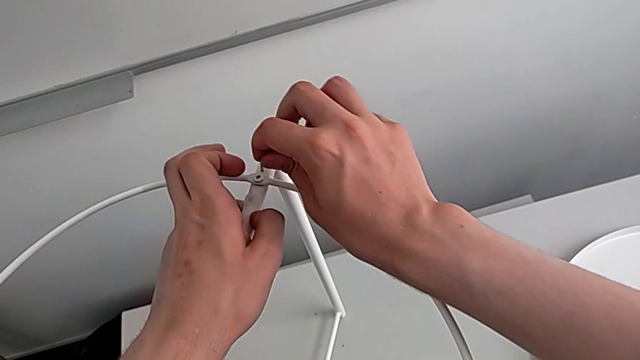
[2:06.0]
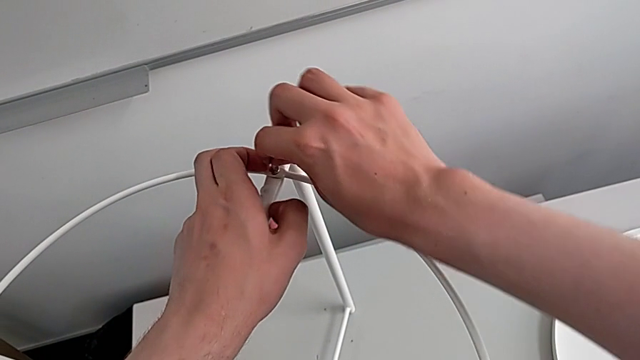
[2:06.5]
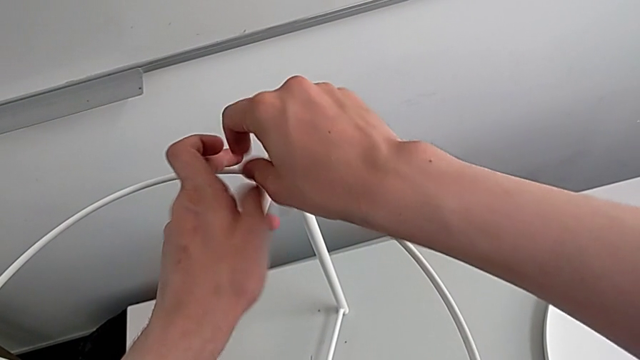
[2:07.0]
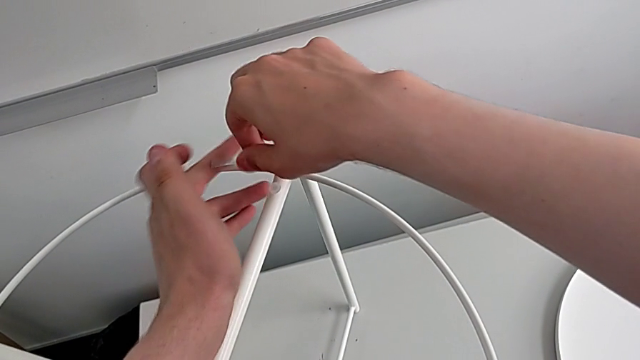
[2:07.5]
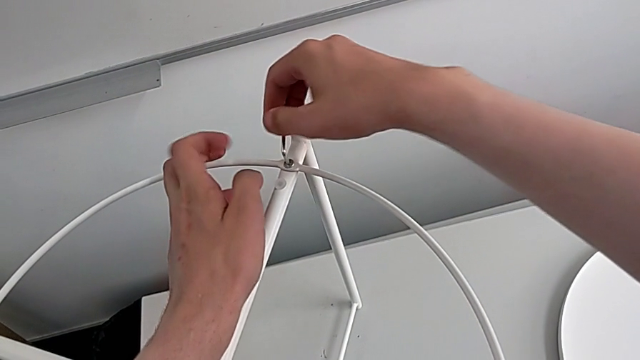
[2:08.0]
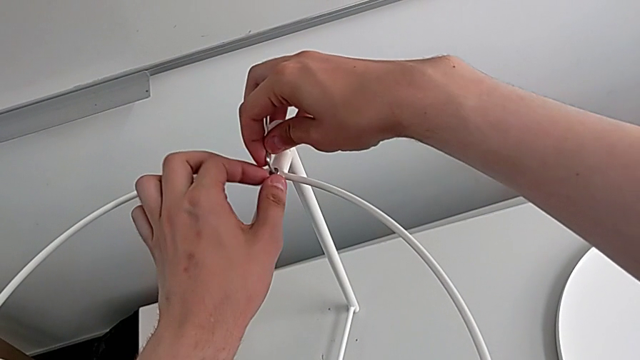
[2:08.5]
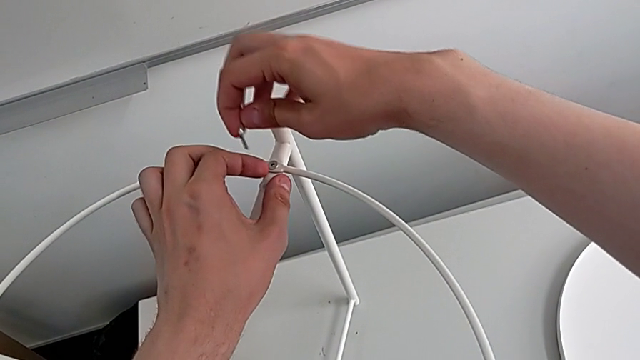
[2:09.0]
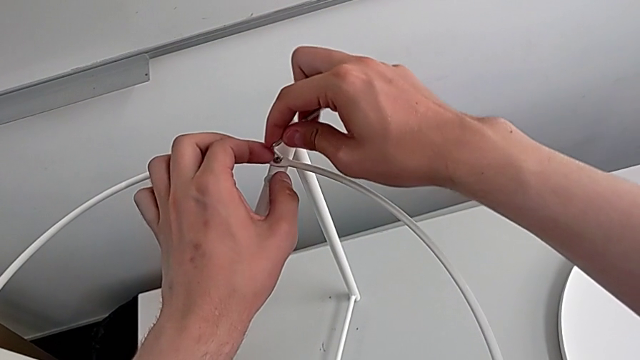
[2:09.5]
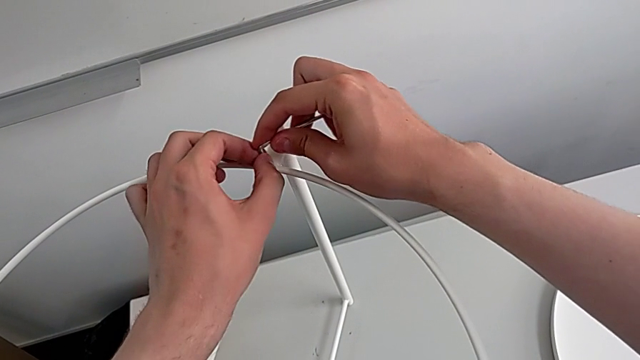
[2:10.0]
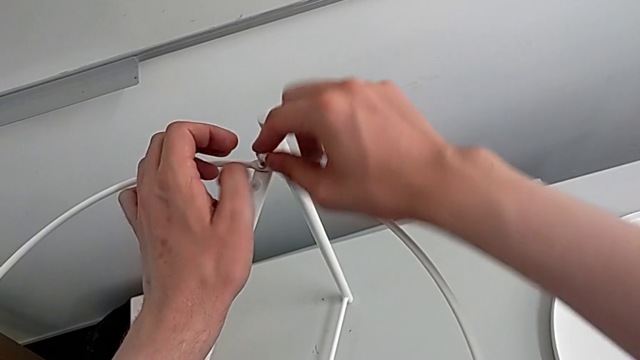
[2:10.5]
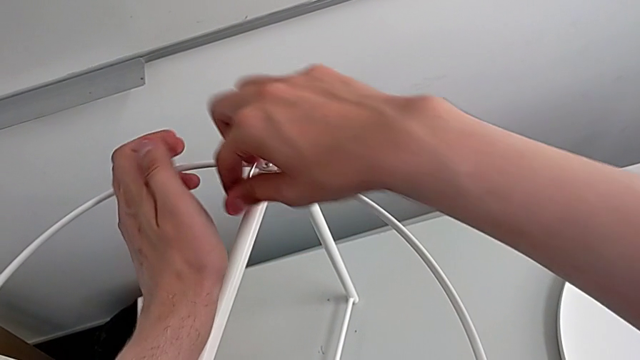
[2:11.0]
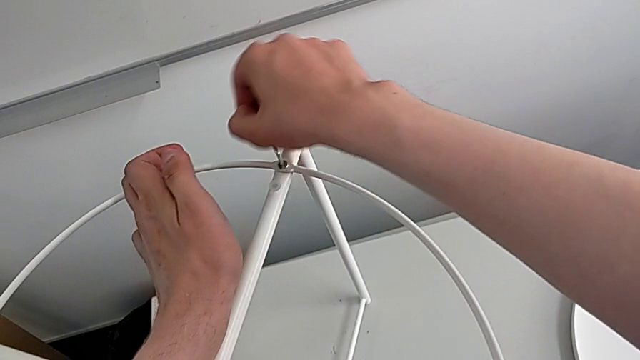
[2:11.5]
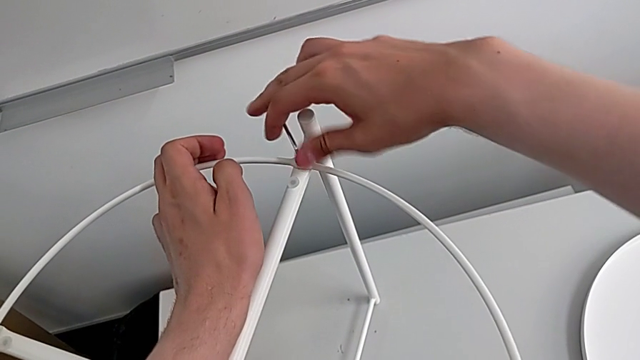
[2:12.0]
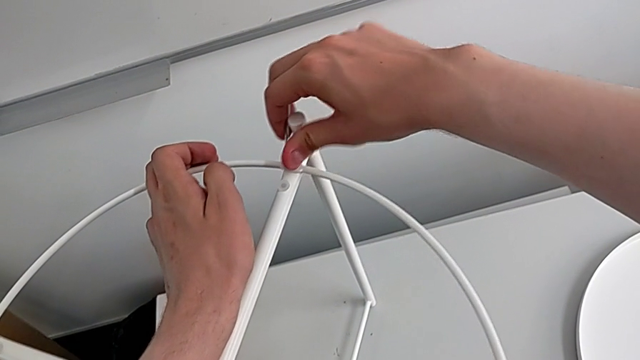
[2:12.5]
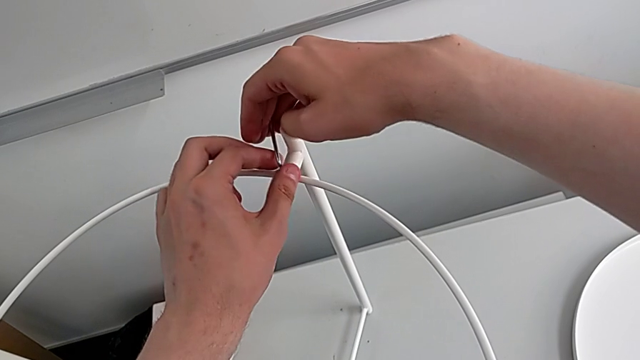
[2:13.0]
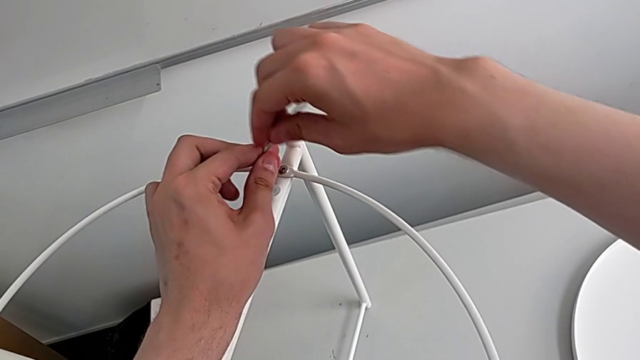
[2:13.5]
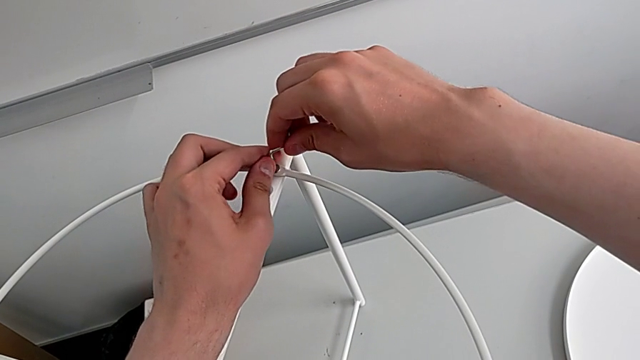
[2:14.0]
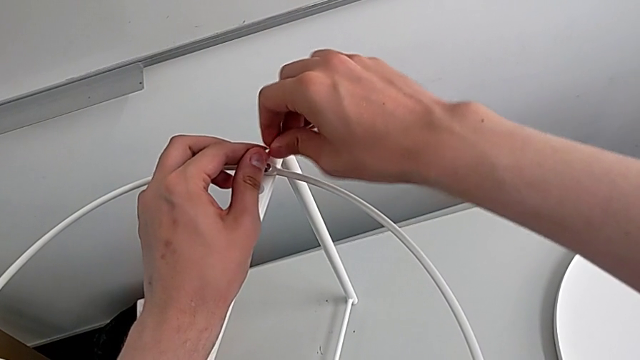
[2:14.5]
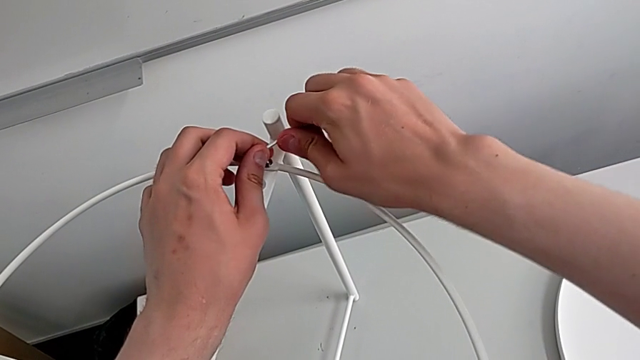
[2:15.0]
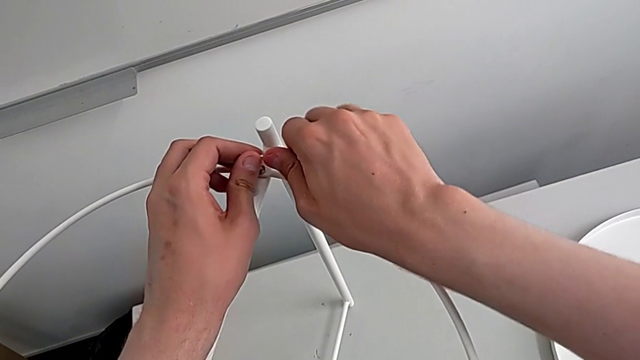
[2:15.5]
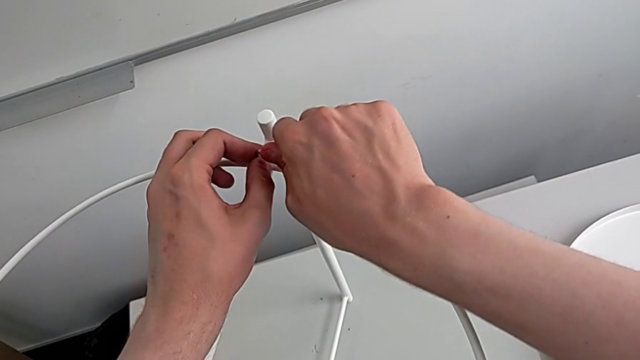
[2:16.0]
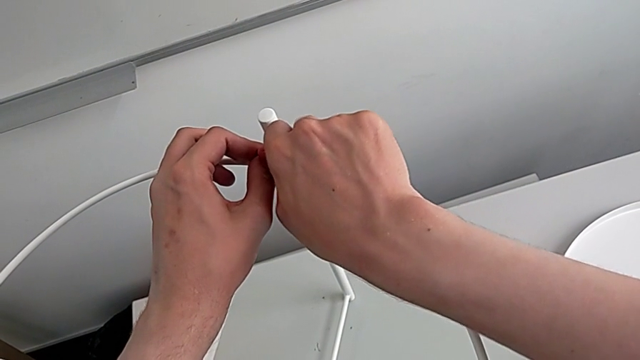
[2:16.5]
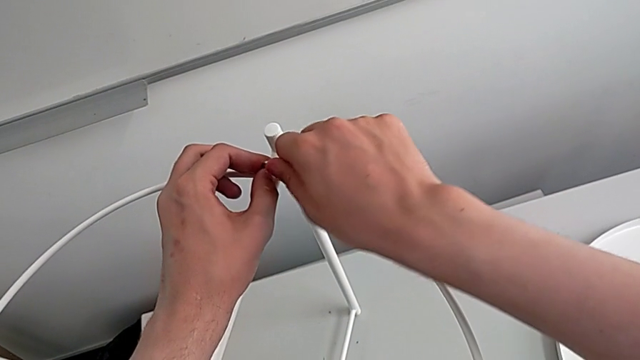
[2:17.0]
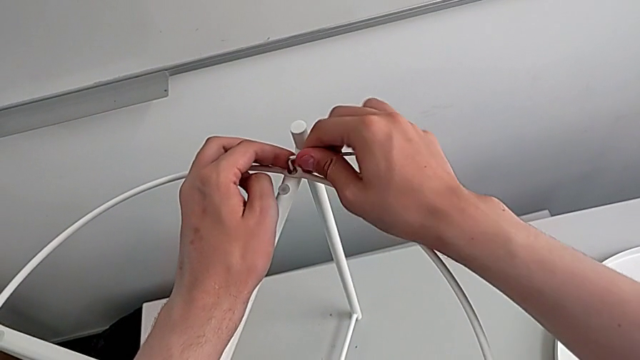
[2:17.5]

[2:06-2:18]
The camera wearer is assembling the circle on the legs. They insert the Allen wrench, screw the hex socket head and withdraw the Allen wrench.

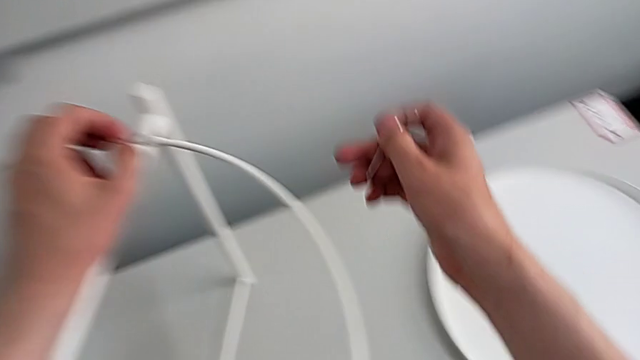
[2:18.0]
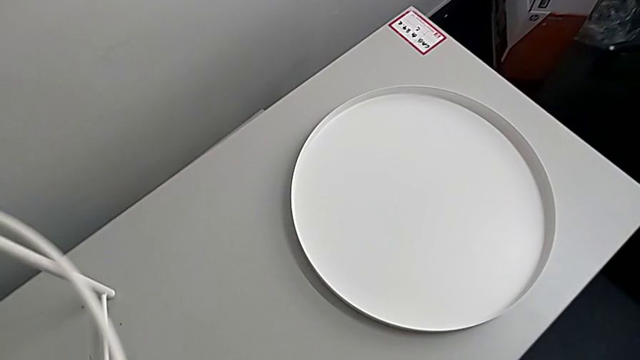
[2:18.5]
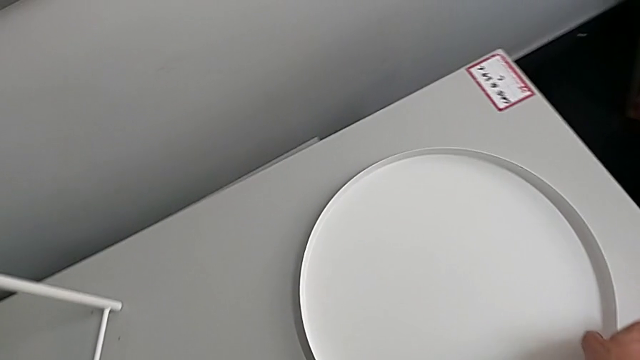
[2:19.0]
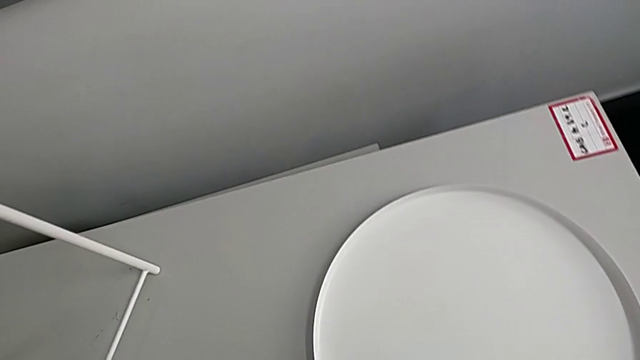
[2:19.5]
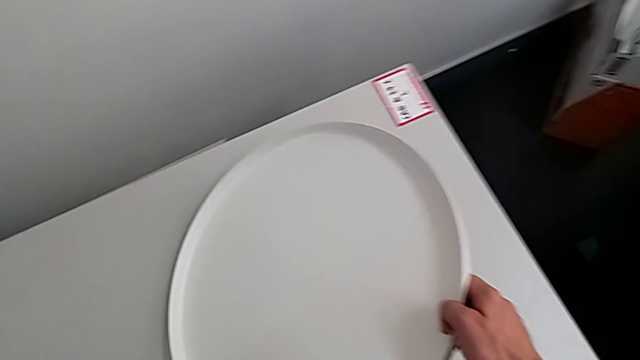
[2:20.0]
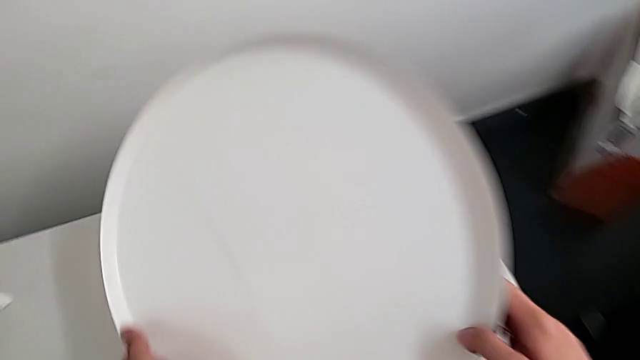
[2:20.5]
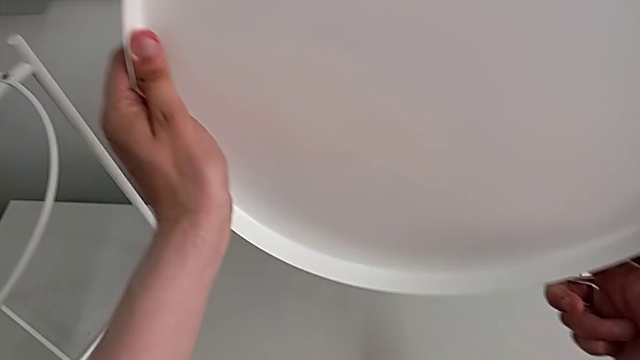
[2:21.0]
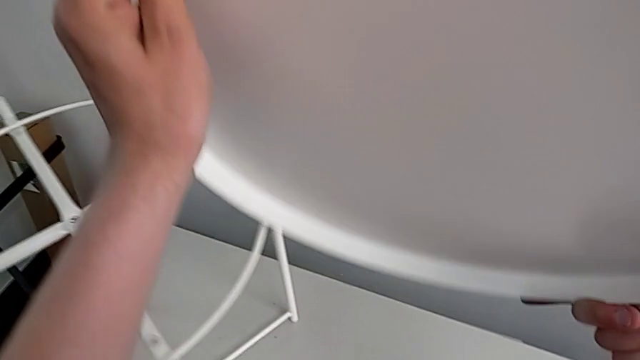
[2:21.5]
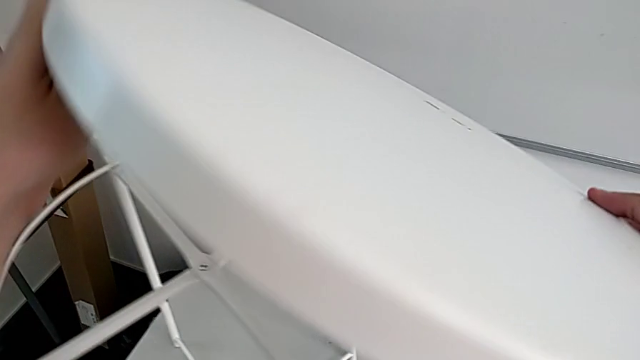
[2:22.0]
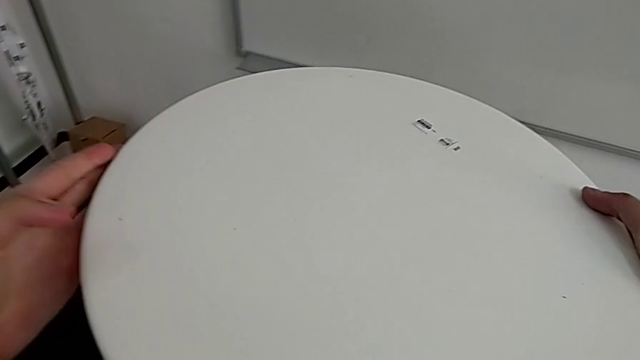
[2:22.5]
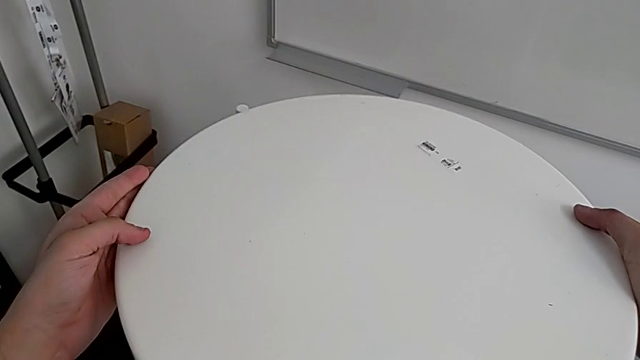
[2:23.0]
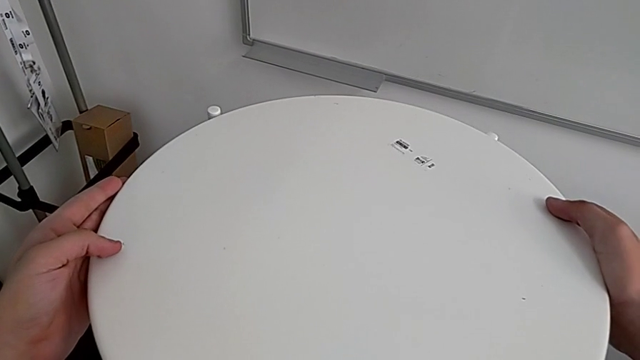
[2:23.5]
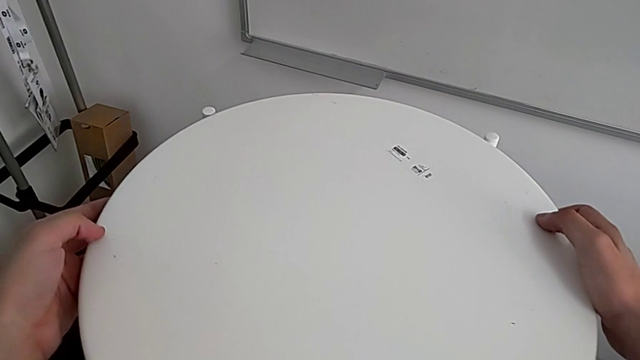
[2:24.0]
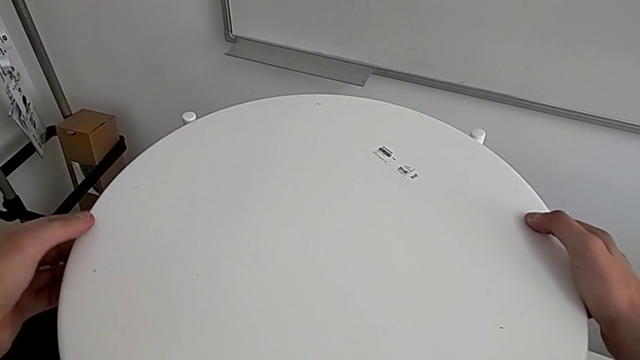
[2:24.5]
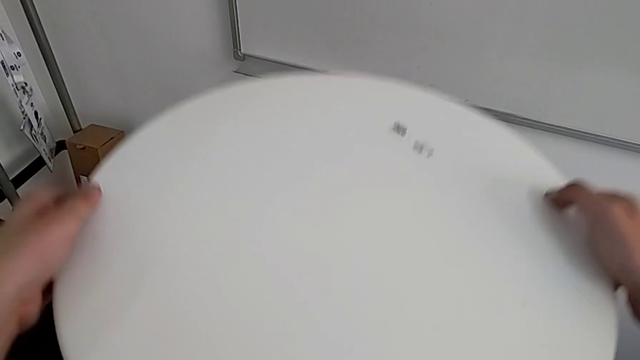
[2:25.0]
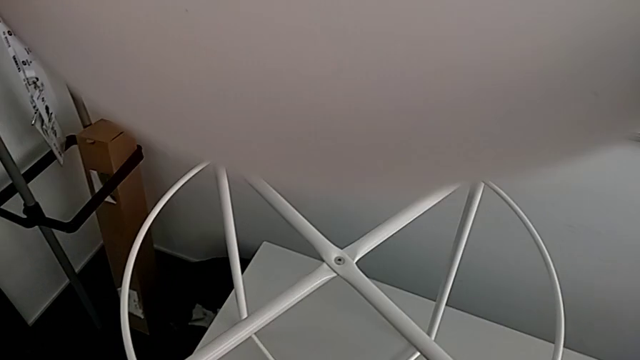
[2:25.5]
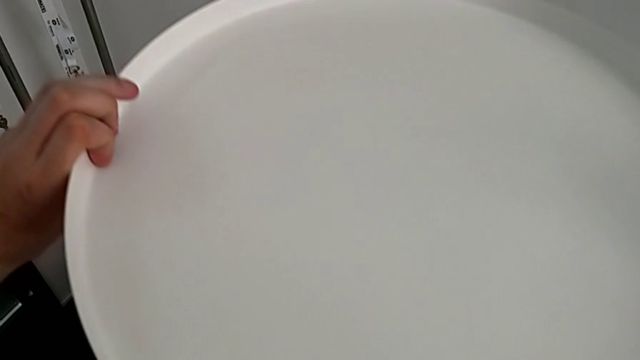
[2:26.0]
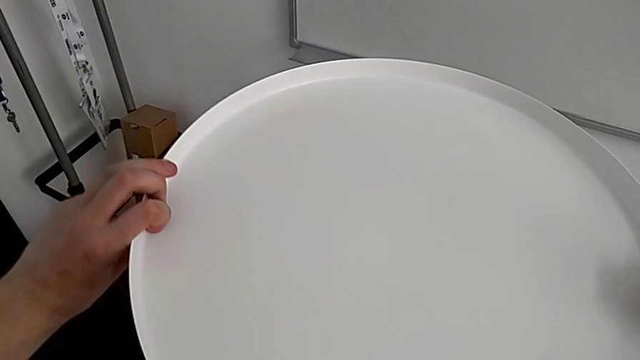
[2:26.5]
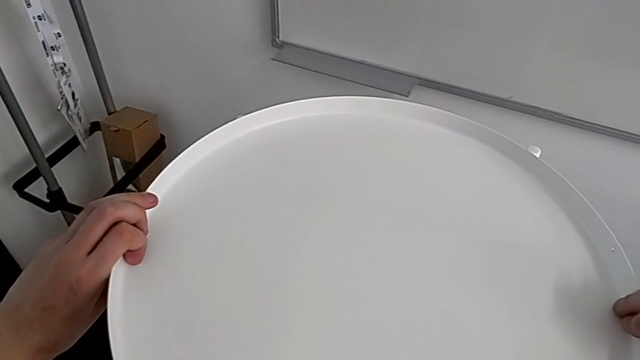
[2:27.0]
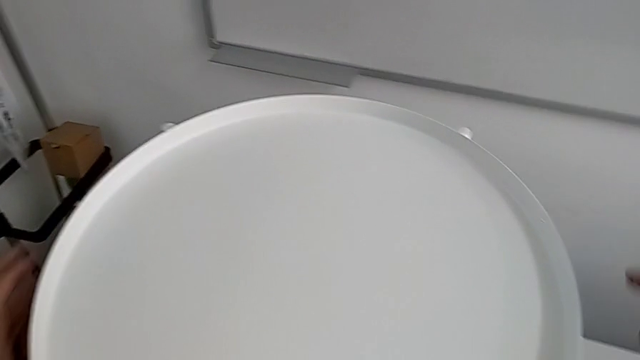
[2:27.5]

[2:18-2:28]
The camera wearer places the tray on top of the circle. They grab the tray, wrongly place it, flip it and place it.
